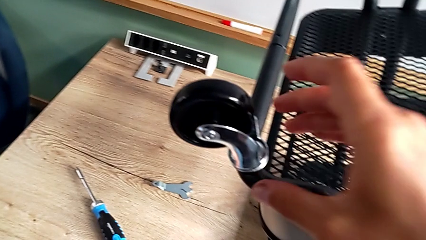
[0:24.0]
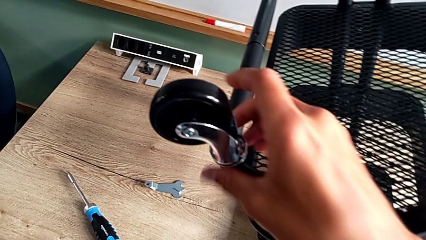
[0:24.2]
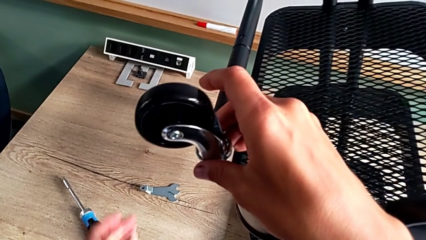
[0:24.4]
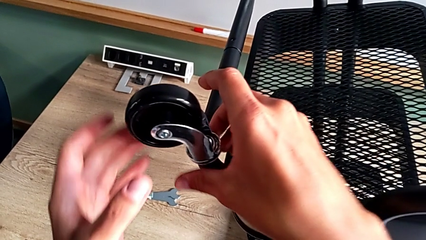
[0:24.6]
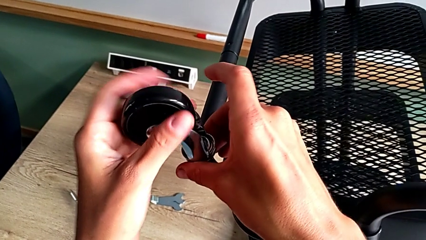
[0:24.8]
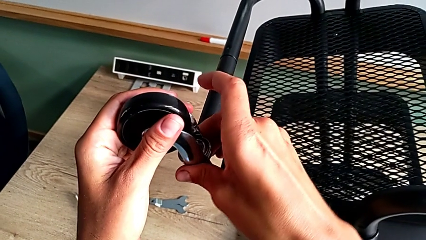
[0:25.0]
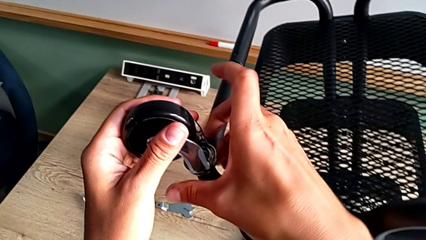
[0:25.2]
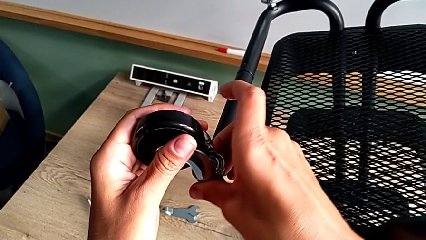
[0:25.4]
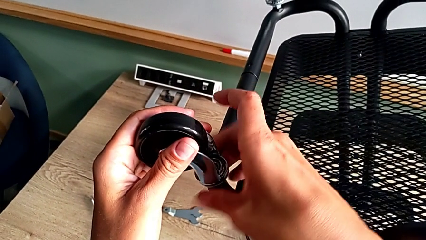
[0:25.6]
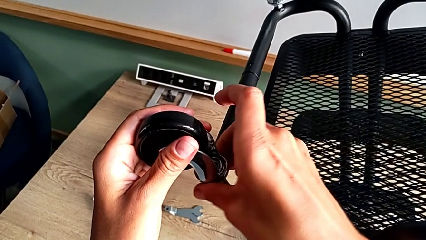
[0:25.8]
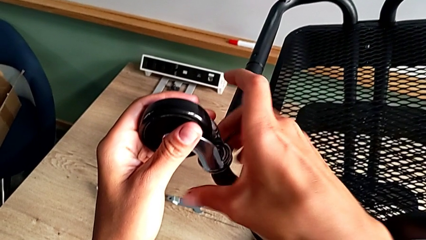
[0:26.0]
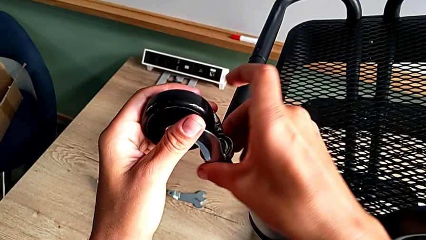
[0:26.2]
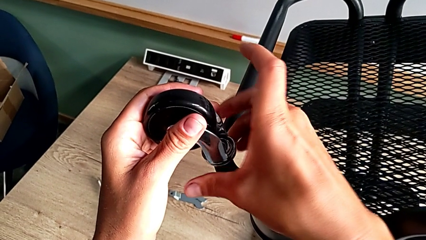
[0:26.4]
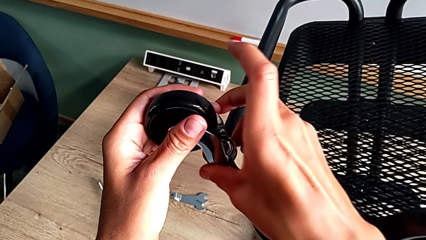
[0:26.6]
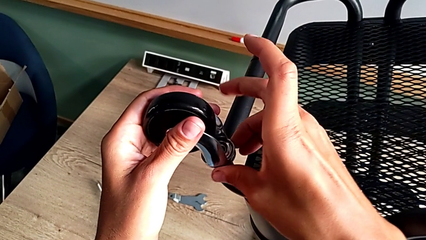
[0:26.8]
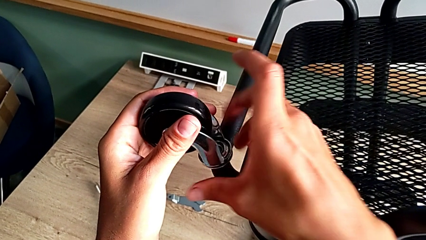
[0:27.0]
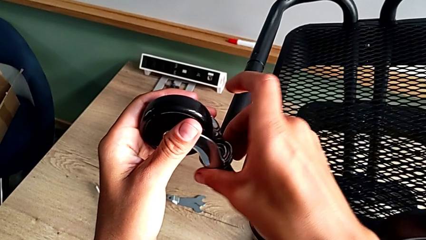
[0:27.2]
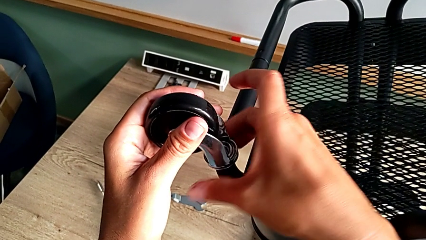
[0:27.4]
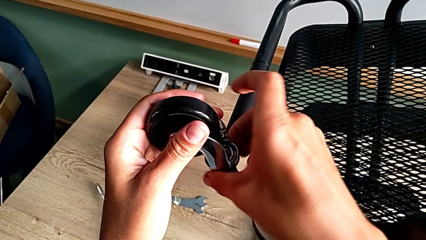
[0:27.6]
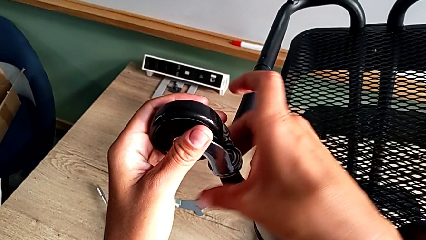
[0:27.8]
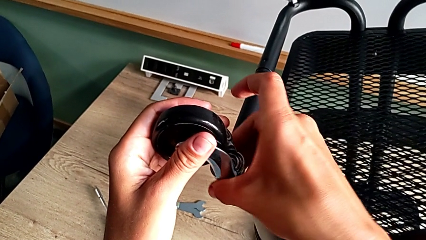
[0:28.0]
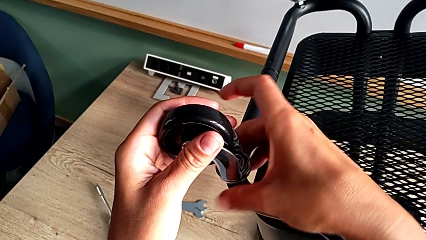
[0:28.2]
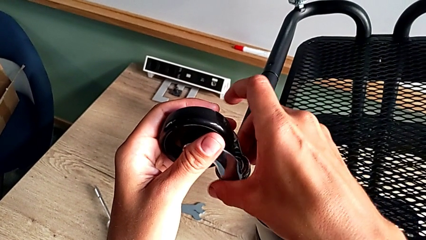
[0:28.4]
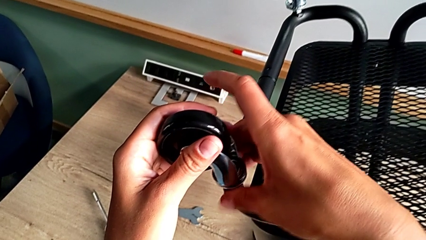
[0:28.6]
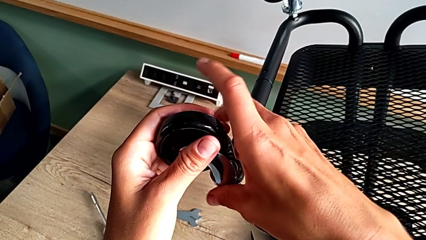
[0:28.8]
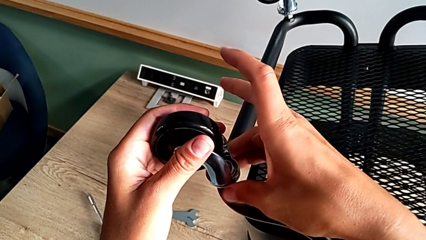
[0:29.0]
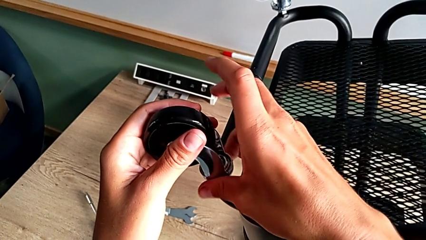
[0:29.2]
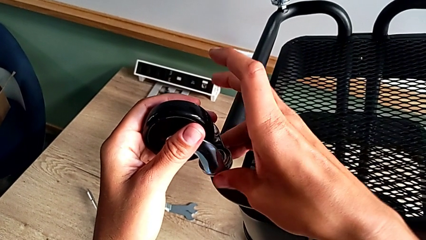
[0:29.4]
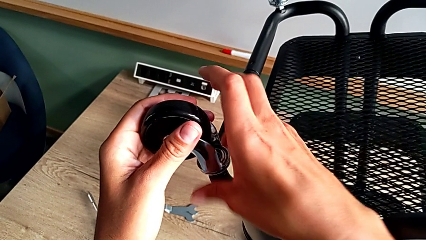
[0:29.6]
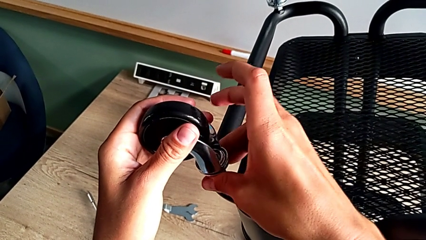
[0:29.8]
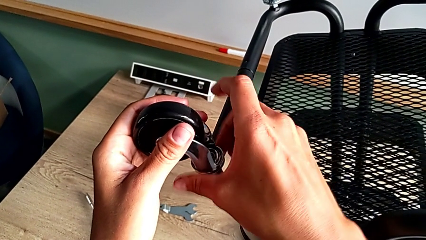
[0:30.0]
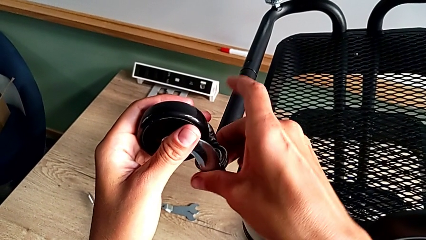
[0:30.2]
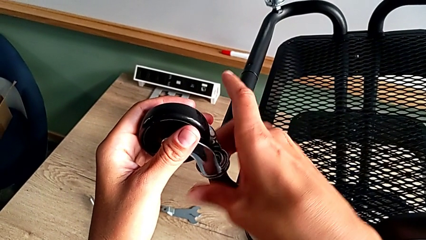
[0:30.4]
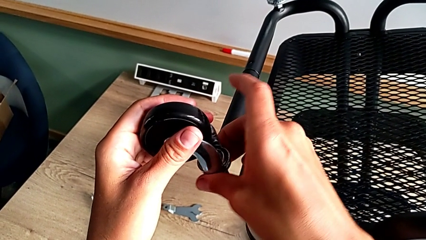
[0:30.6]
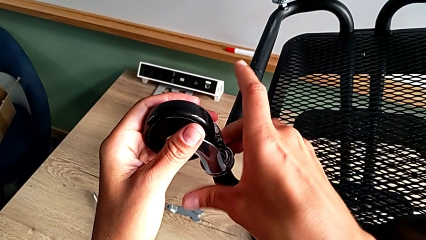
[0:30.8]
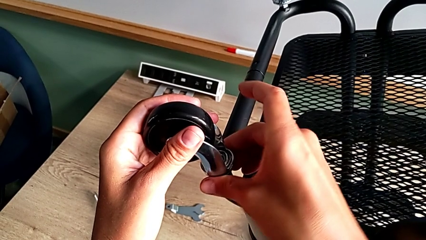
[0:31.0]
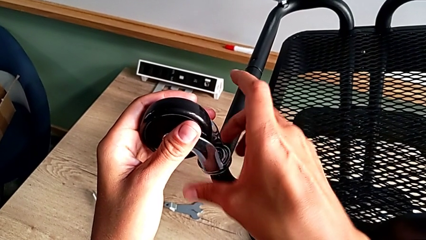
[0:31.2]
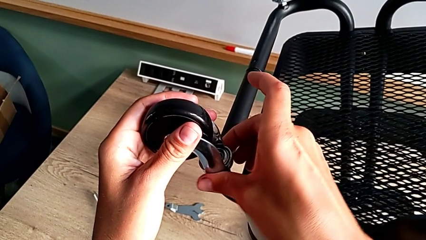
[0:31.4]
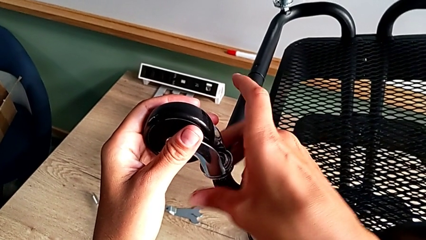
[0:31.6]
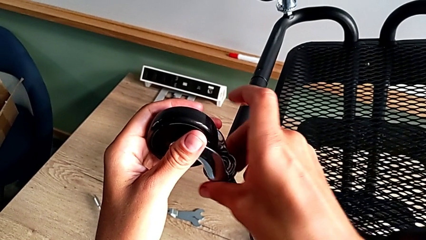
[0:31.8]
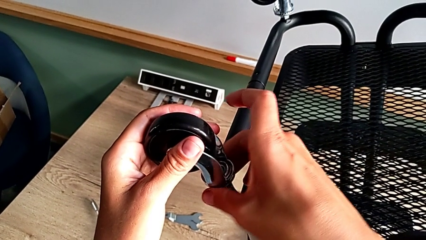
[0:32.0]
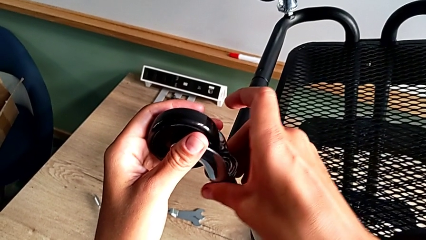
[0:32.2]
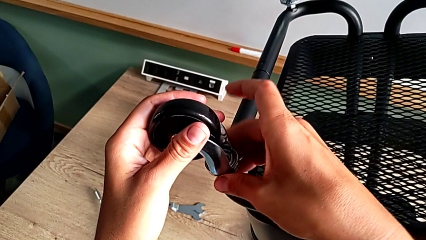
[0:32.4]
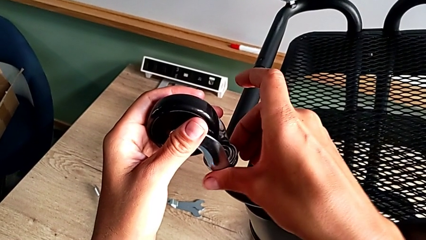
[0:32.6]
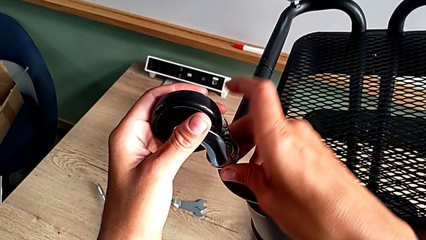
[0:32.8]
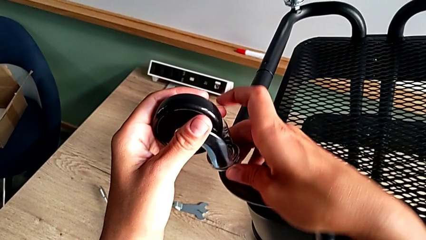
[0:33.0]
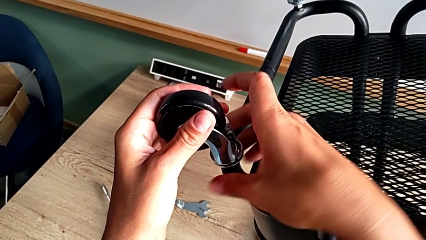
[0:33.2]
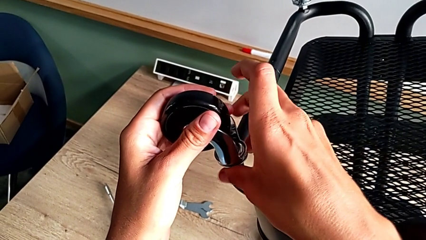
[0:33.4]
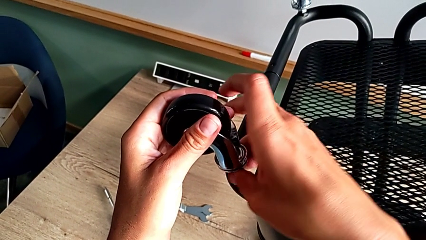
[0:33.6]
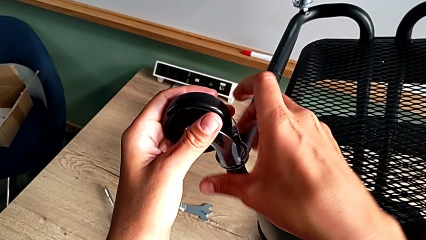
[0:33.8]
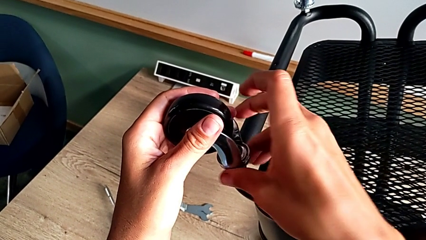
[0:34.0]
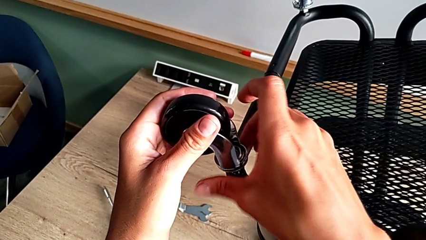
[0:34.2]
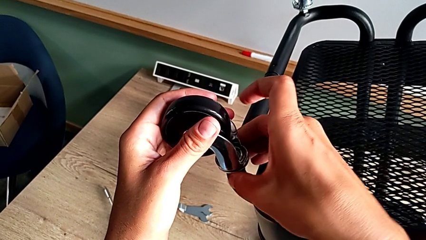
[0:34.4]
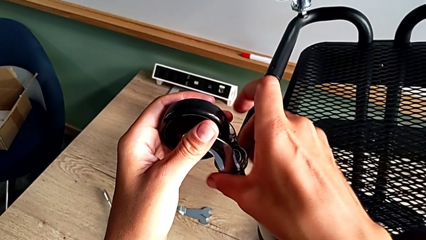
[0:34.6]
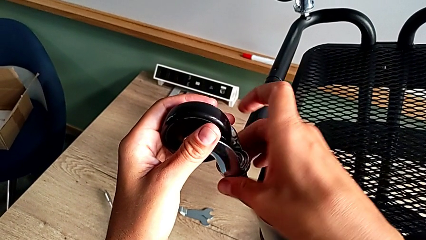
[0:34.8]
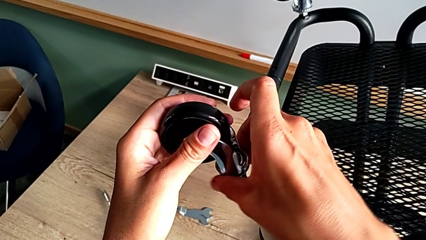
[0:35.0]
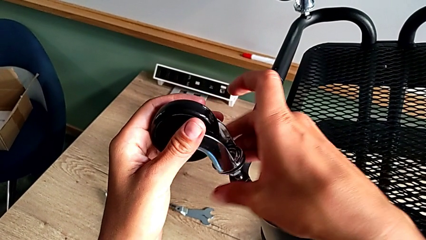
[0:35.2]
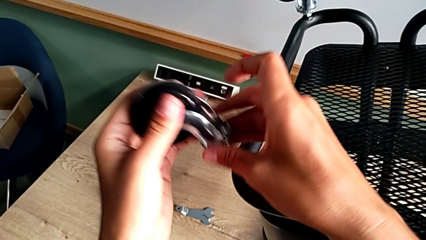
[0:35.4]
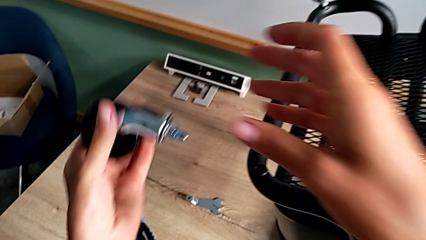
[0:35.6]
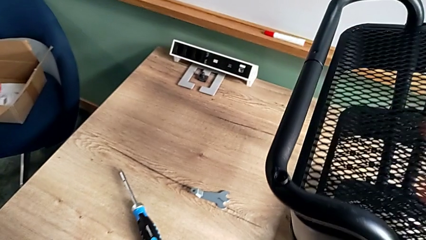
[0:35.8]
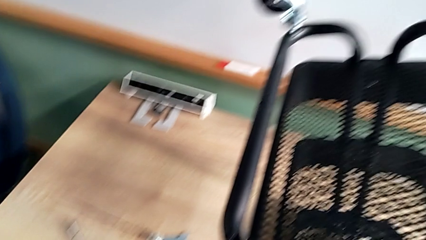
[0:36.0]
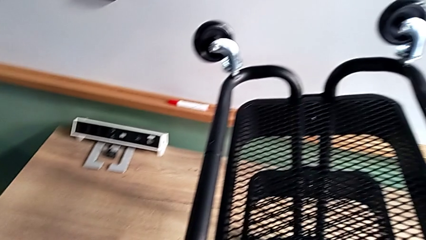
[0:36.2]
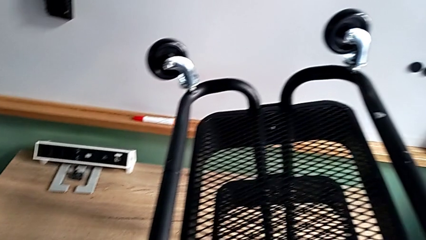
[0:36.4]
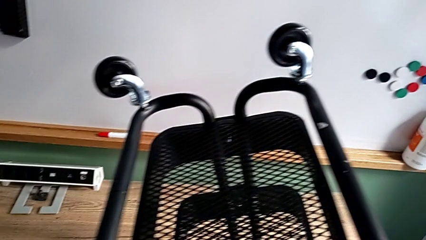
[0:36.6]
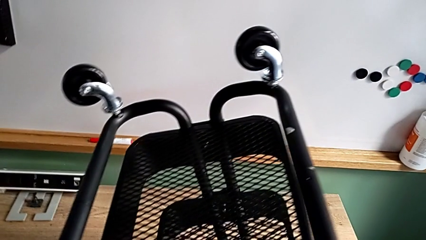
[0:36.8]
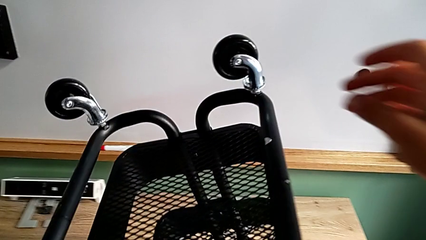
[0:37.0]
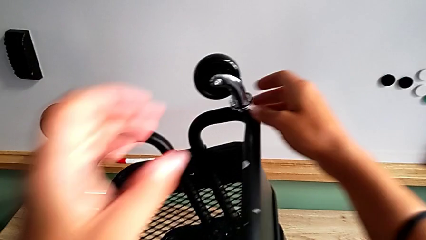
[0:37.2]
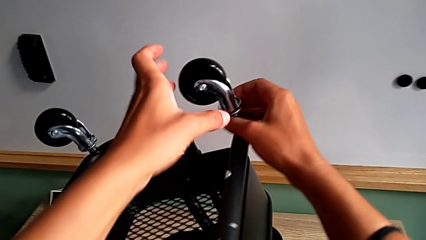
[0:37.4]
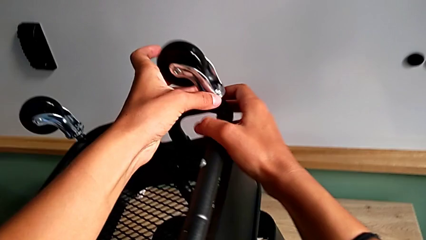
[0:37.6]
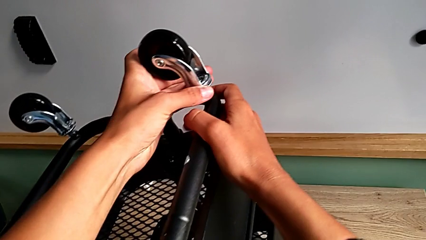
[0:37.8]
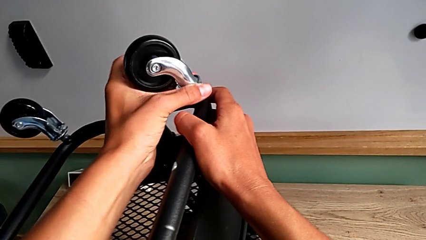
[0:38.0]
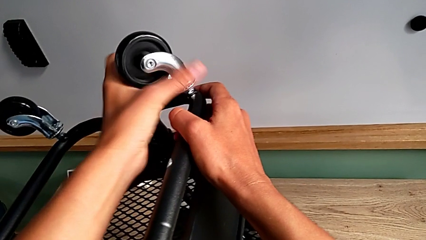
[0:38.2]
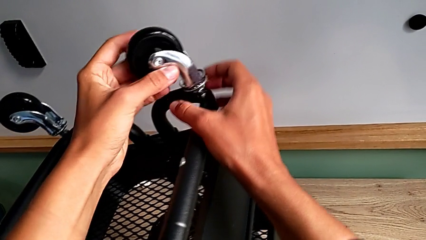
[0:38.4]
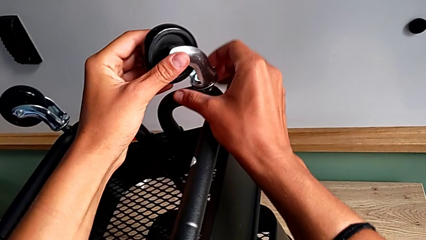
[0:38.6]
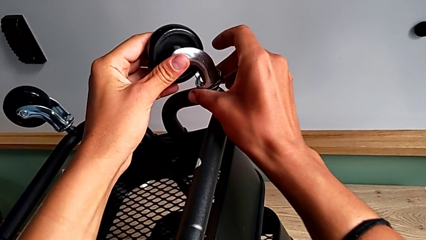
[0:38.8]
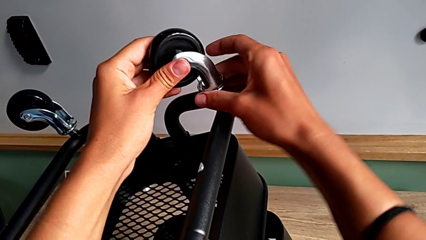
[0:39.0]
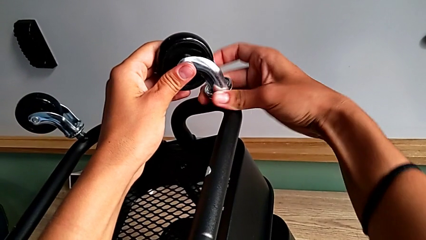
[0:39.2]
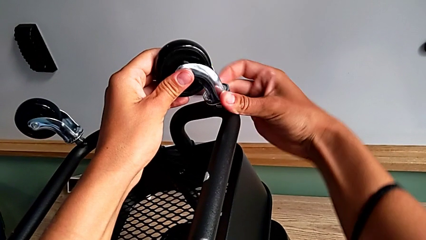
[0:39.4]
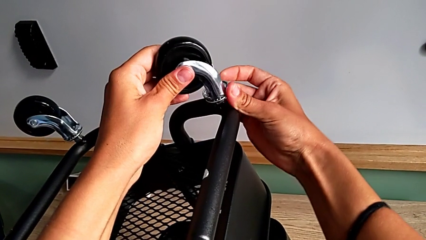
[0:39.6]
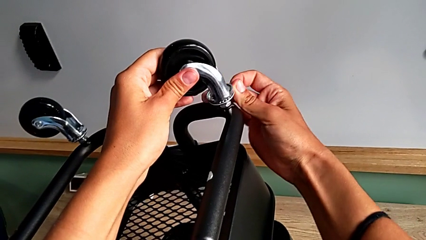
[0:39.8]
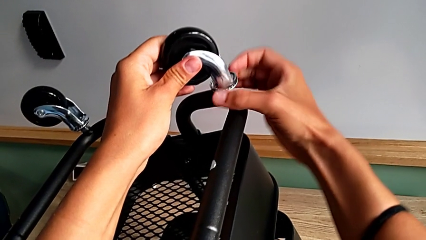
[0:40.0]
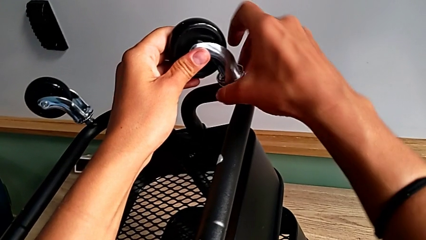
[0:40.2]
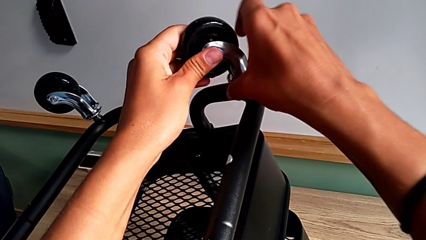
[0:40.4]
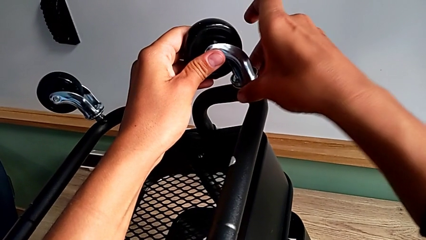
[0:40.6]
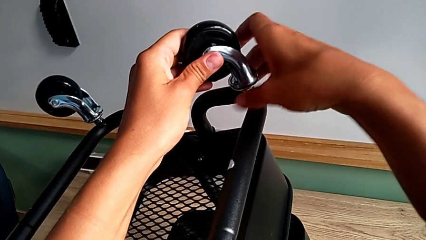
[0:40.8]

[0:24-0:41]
The camera wearer is disassembling the wheels. They approach the second wheel, grab it, unscrew it, disassemble it, approach the third wheel, grab it and begin to unscrew it.
